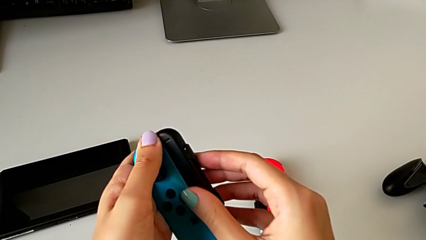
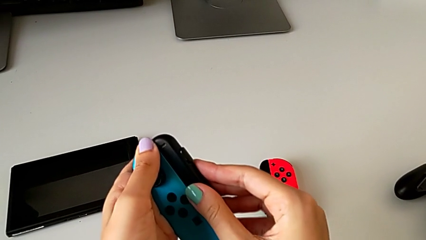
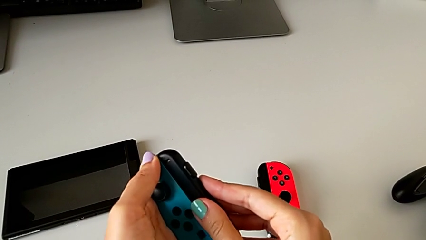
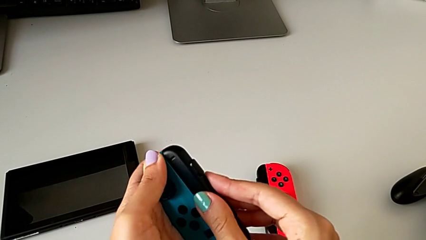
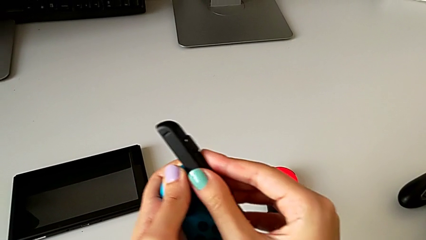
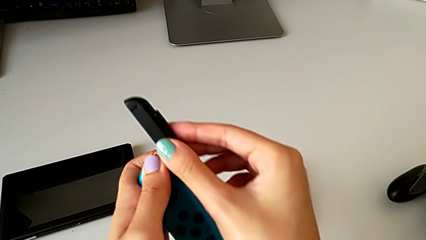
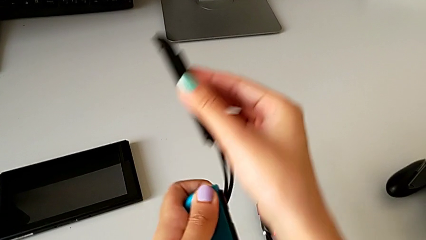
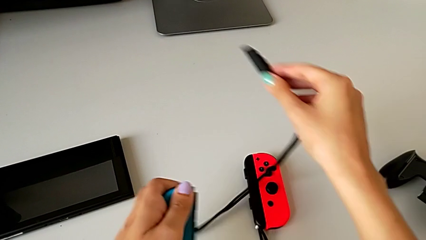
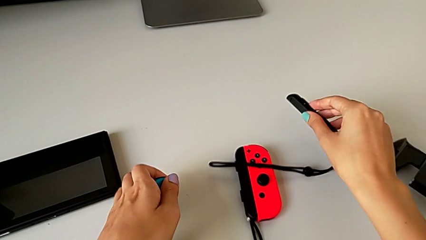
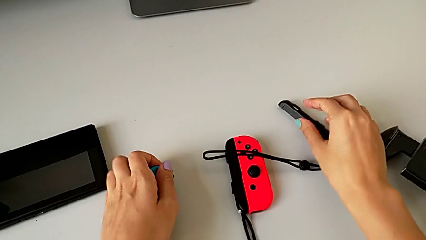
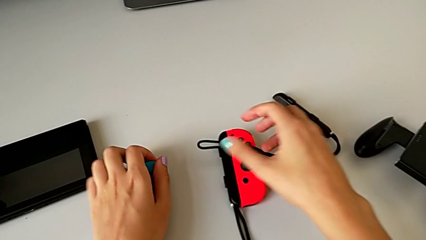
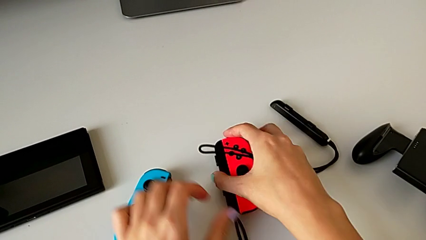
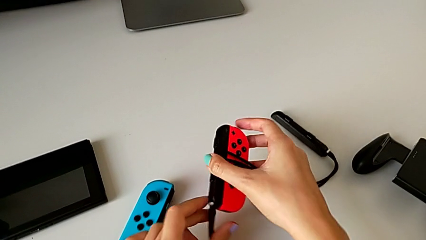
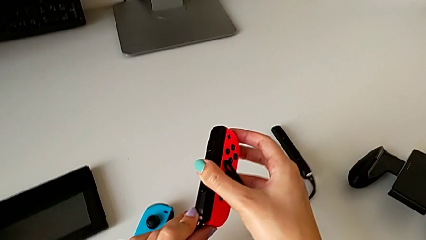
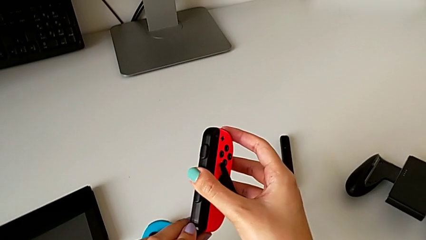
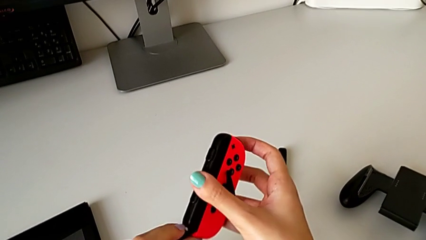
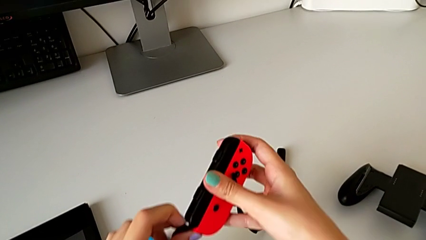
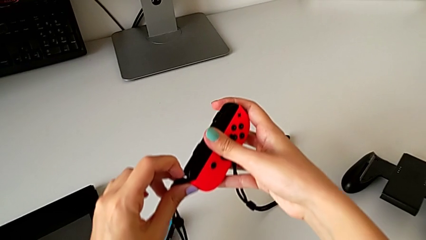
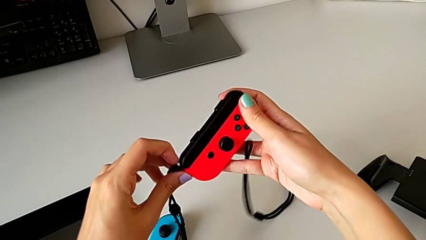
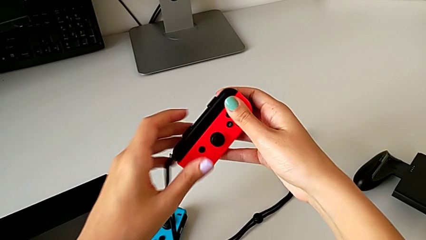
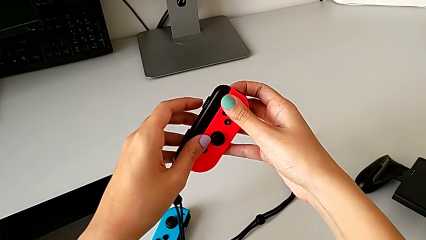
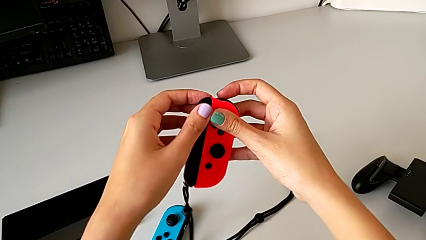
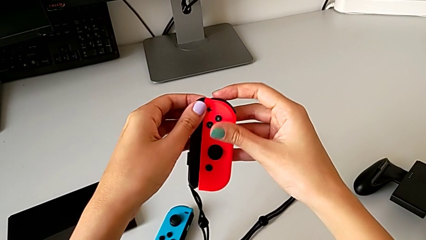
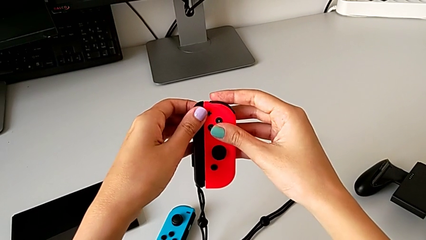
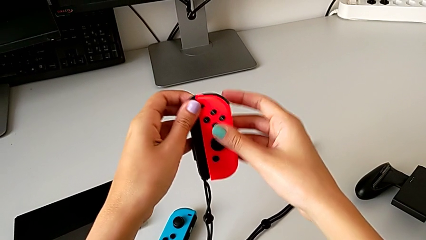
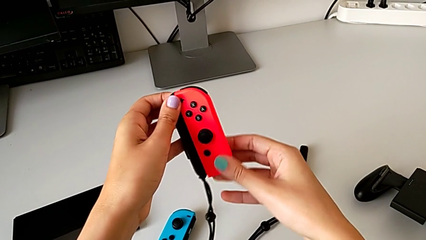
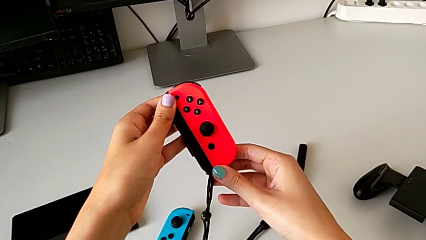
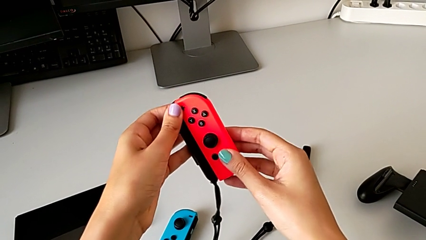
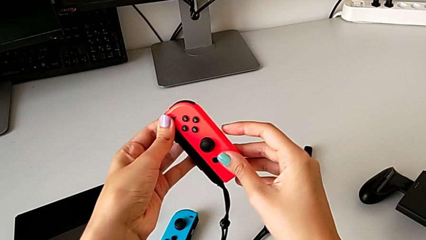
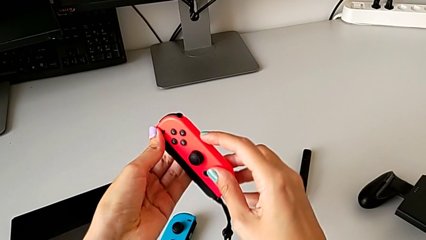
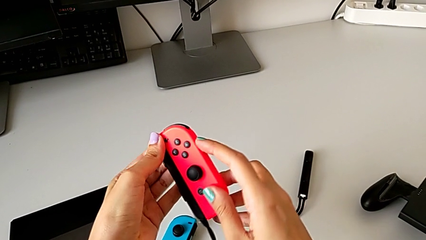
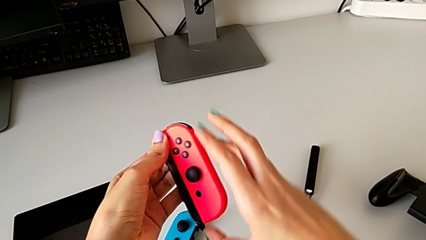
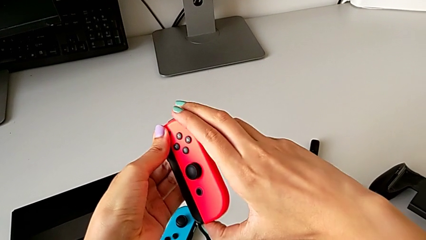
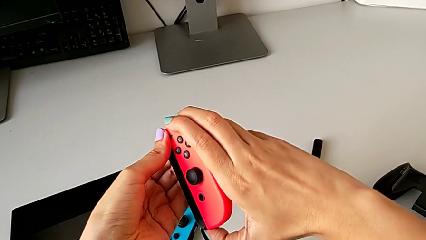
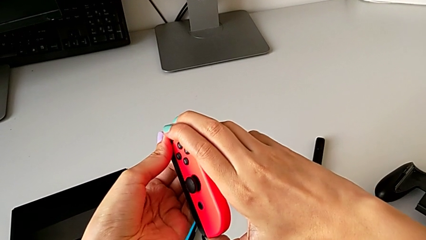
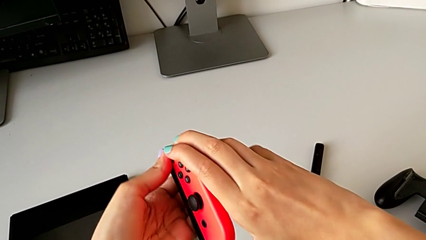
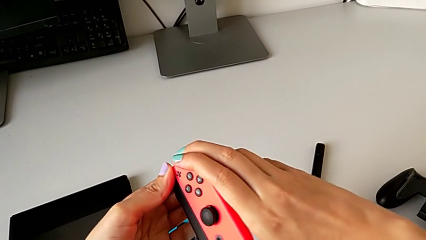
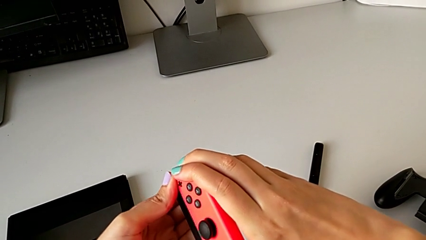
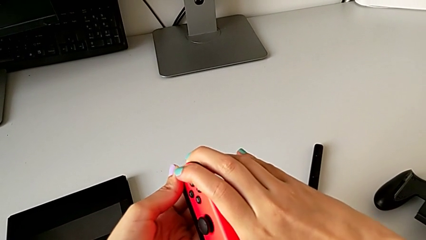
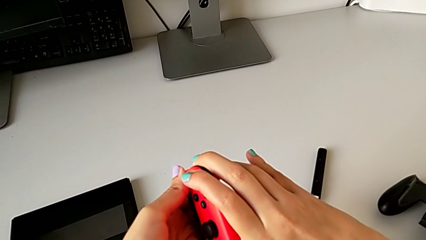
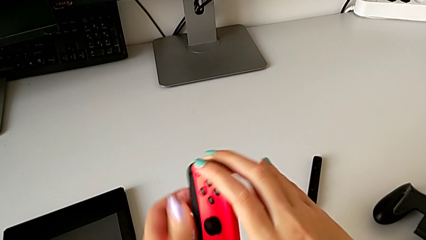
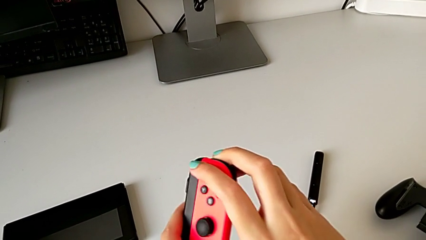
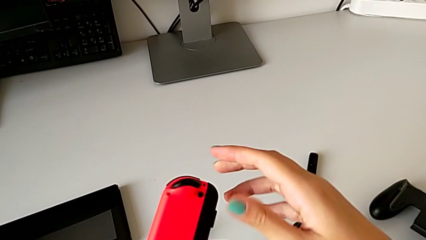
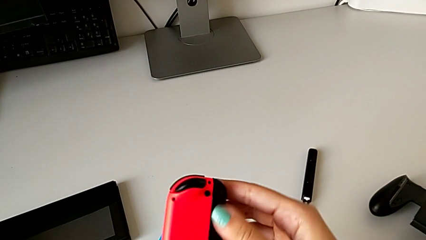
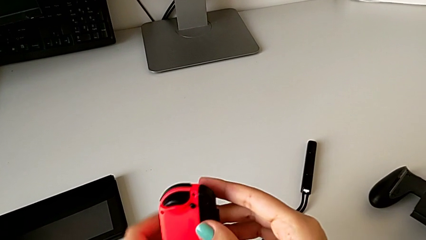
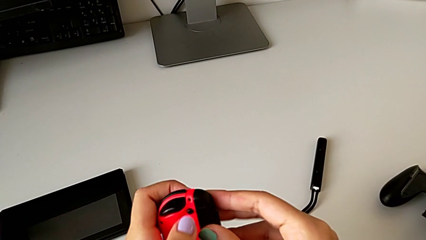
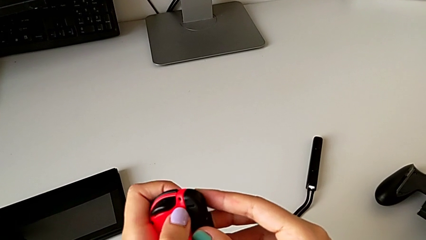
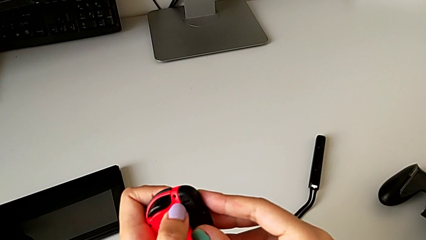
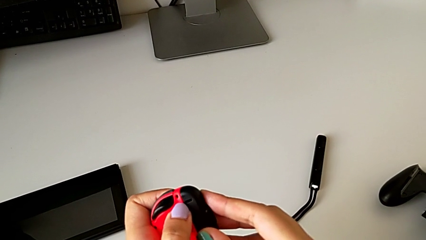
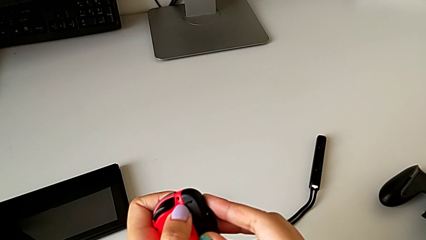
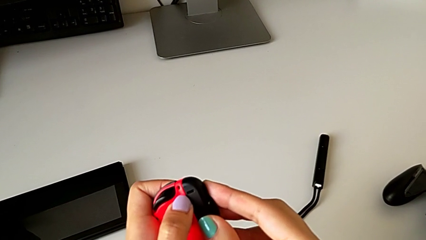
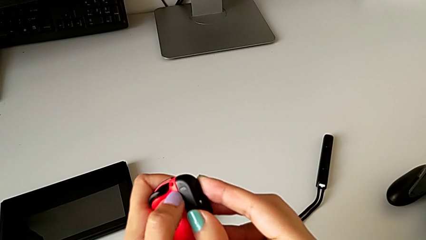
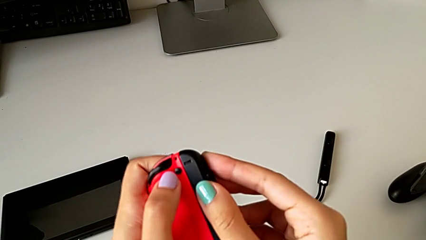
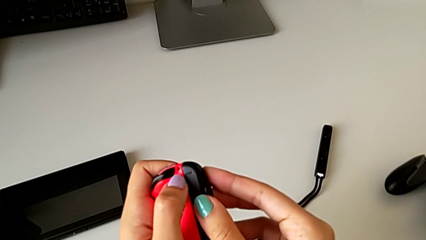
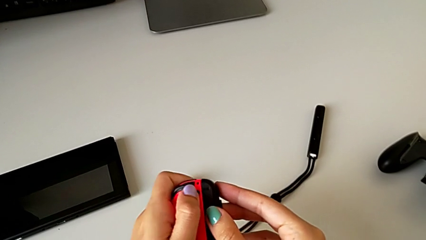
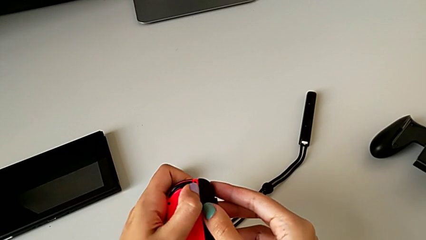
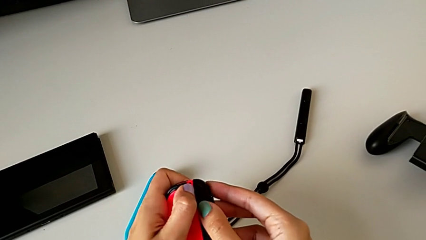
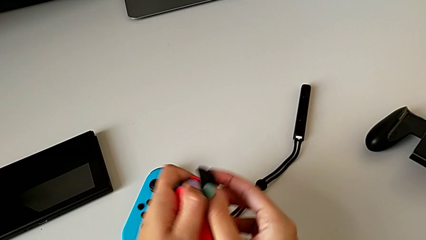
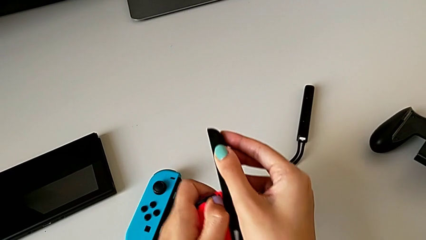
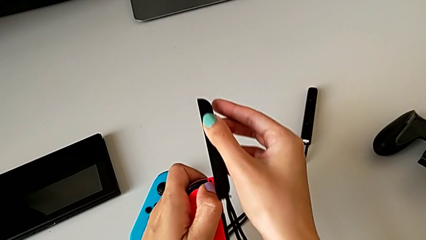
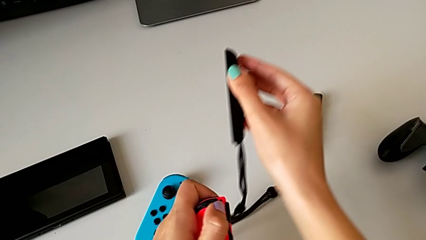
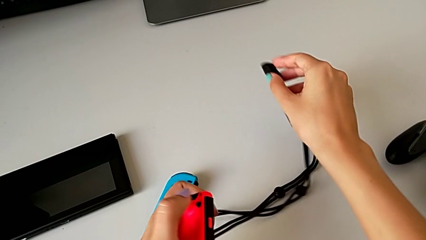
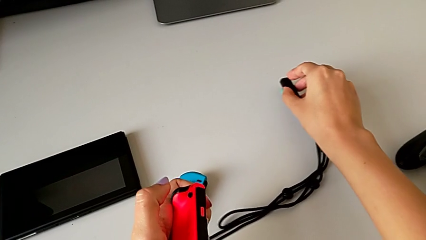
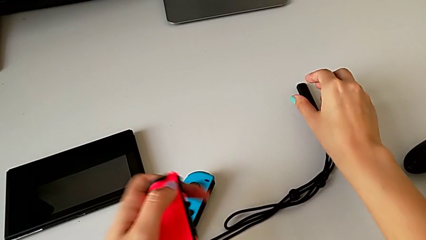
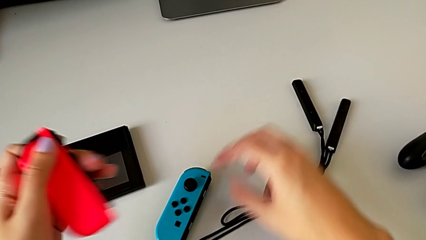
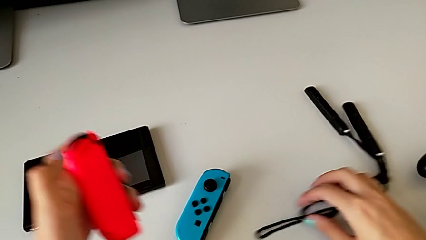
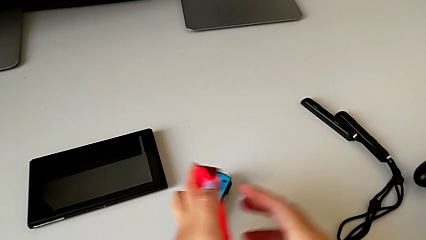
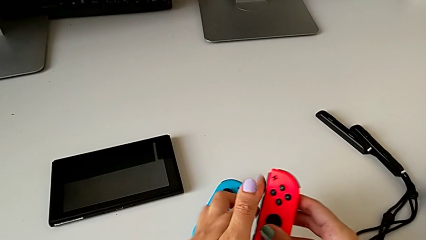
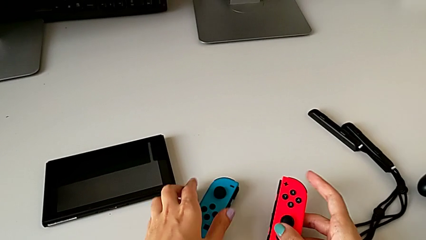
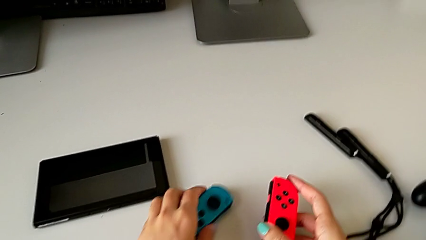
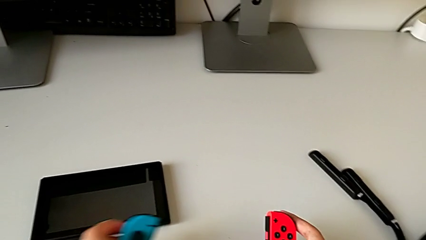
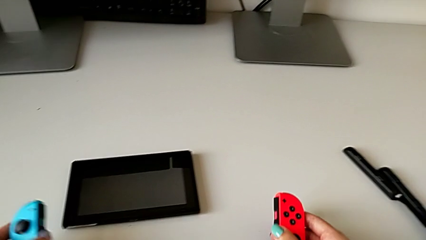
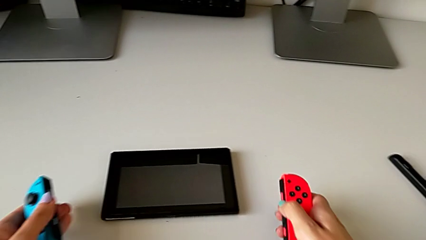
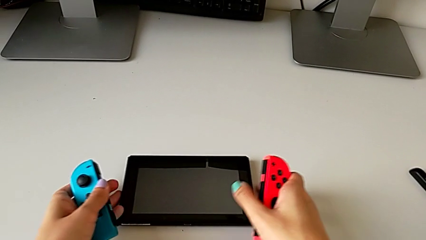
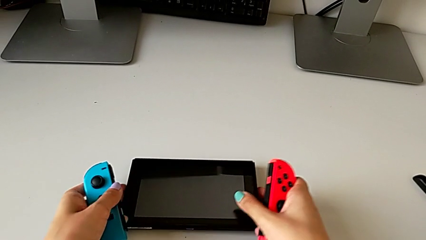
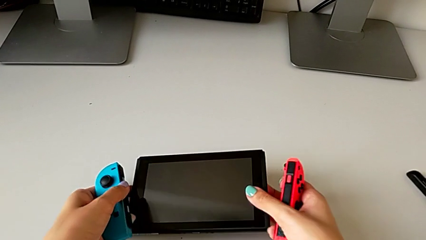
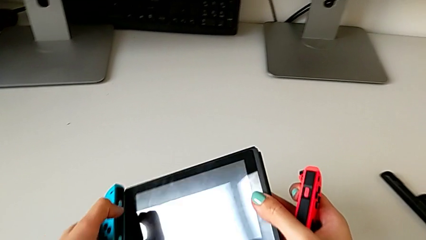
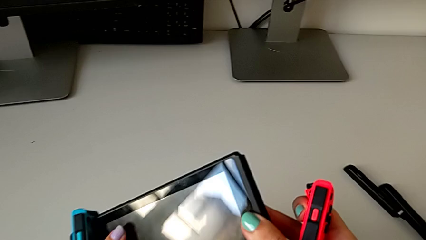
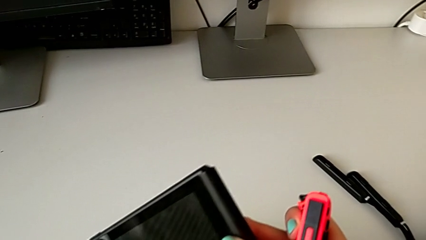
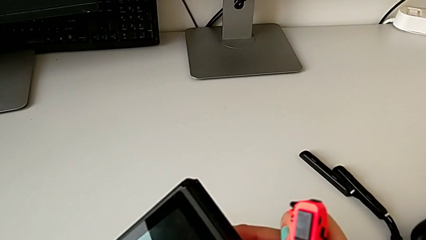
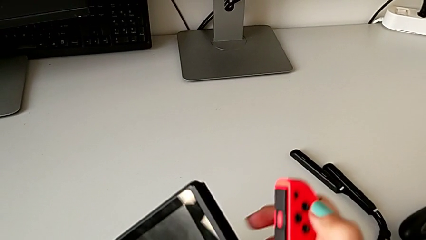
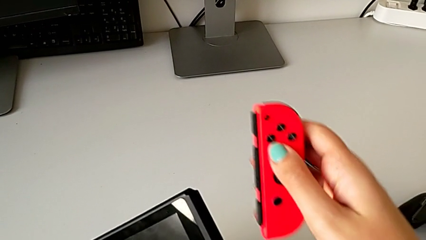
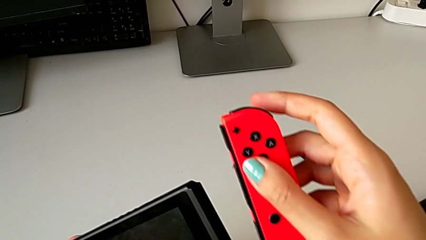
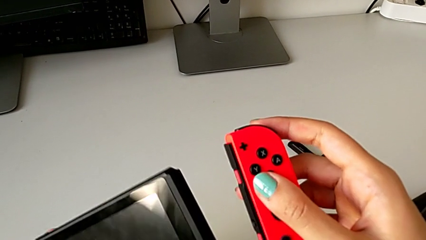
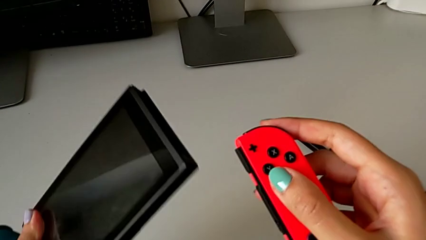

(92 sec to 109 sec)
The camera wearer is exchanging the two Joy-Con controllers for handheld mode. They grab the blue Joy-Con strap lock, withdraw the blue Joy-Con strap, drop the Joy-Con strap, grab the red Joy-Con controller, lift it, unlock the red Joy-Con strap lock, grab the red Joy-Con strap, inspect the red Joy-Con controller, rotate it, push the release button, withdraw the red Joy-Con strap and grab the Nintendo Switch.
